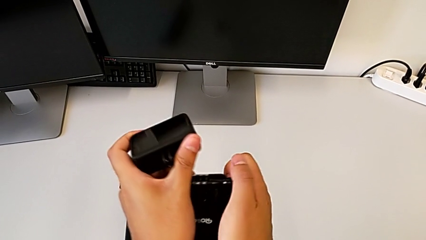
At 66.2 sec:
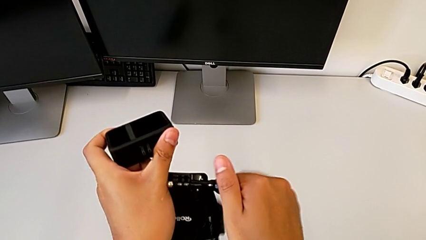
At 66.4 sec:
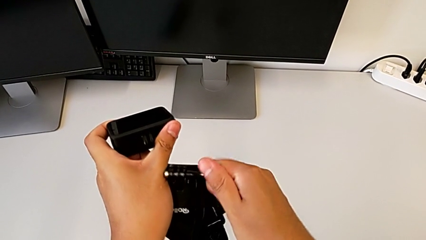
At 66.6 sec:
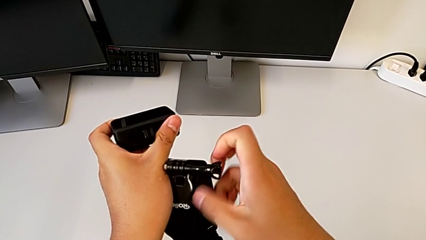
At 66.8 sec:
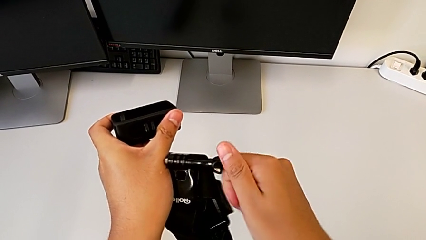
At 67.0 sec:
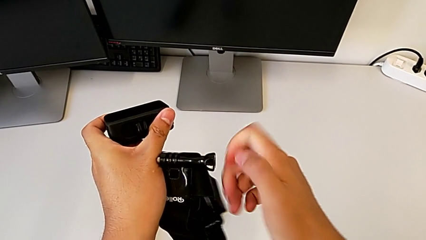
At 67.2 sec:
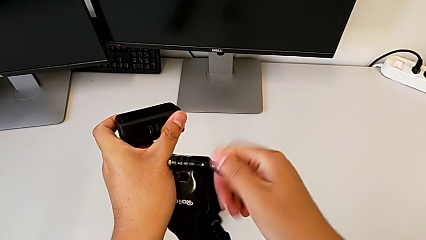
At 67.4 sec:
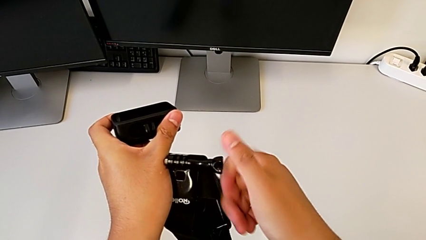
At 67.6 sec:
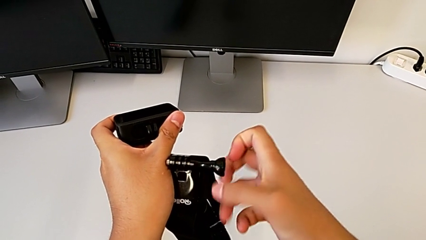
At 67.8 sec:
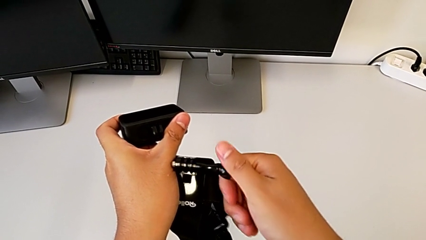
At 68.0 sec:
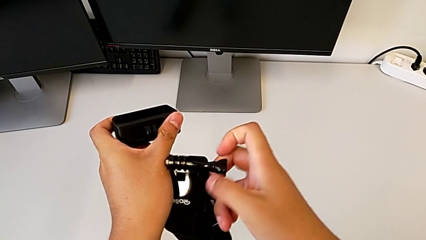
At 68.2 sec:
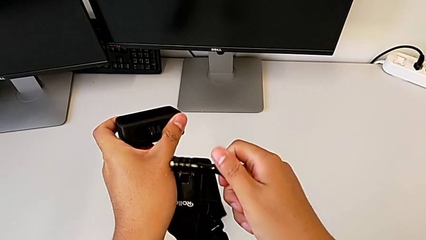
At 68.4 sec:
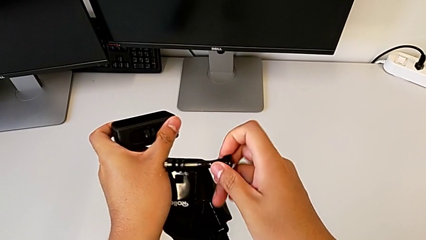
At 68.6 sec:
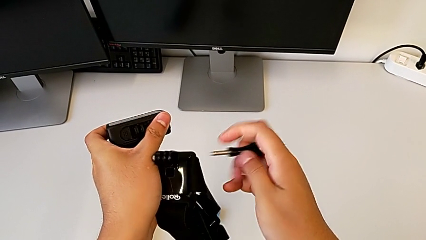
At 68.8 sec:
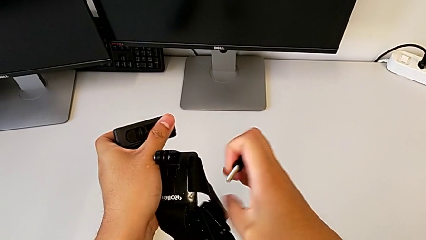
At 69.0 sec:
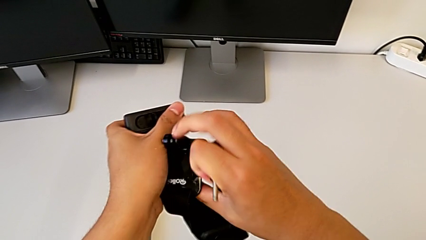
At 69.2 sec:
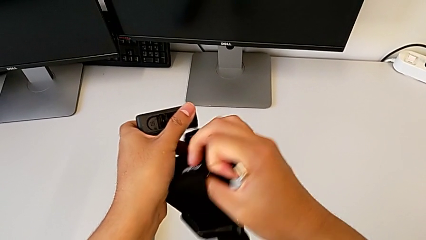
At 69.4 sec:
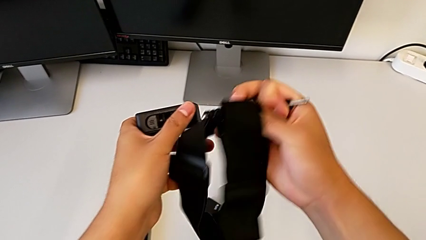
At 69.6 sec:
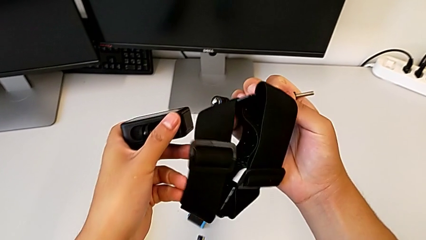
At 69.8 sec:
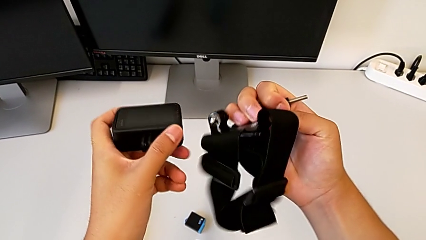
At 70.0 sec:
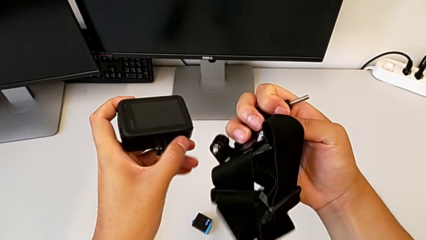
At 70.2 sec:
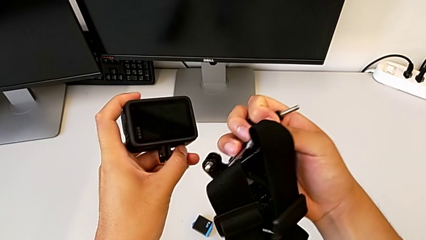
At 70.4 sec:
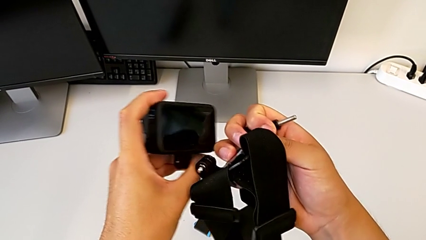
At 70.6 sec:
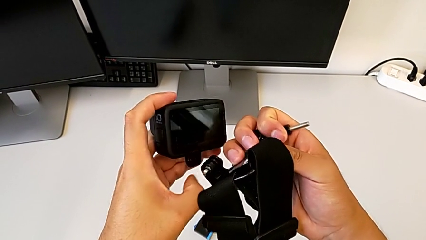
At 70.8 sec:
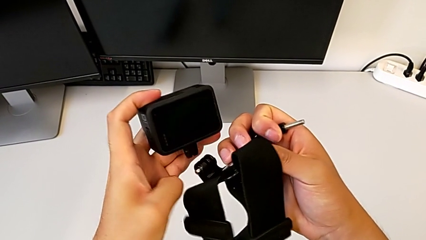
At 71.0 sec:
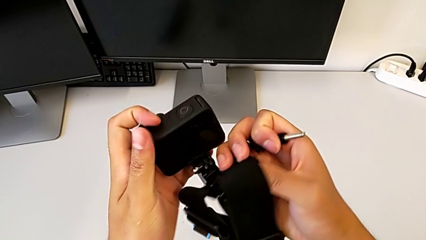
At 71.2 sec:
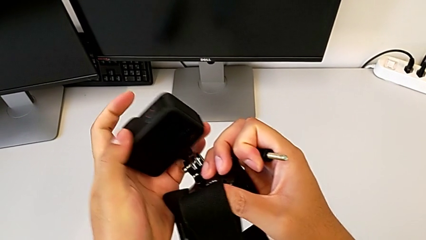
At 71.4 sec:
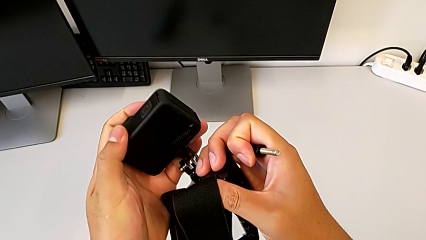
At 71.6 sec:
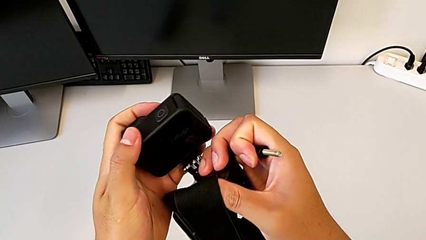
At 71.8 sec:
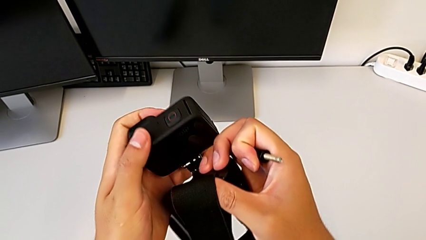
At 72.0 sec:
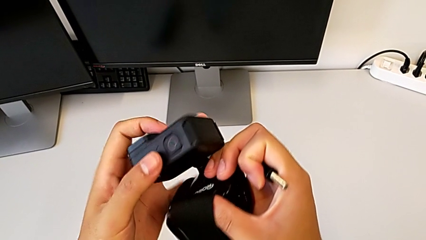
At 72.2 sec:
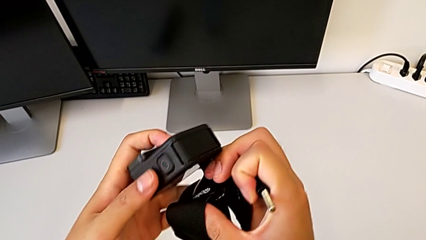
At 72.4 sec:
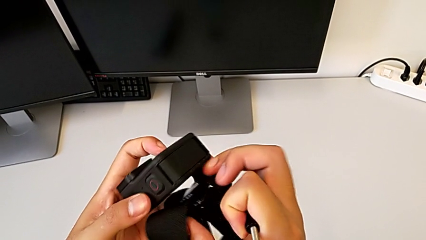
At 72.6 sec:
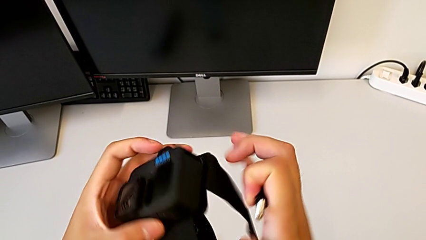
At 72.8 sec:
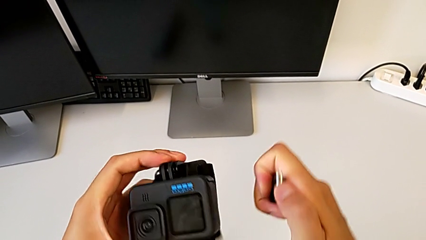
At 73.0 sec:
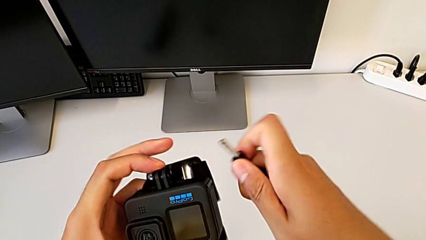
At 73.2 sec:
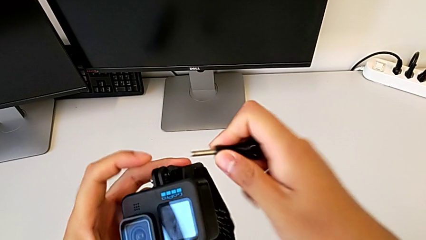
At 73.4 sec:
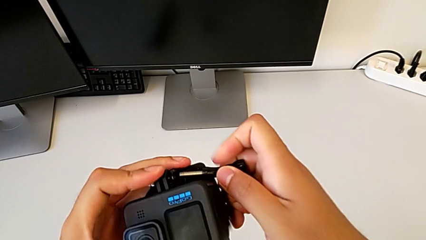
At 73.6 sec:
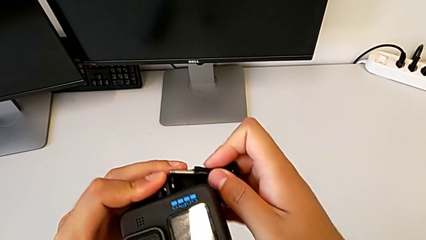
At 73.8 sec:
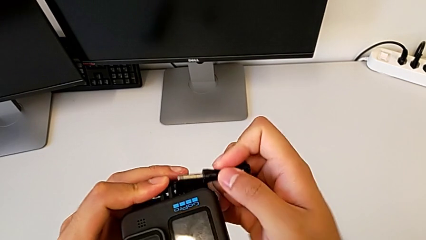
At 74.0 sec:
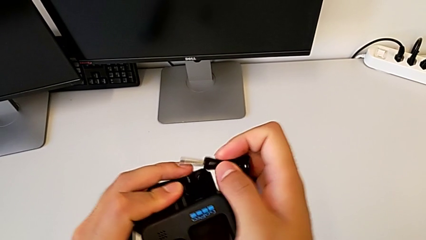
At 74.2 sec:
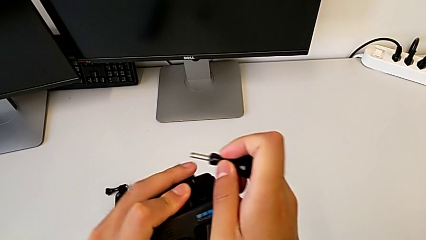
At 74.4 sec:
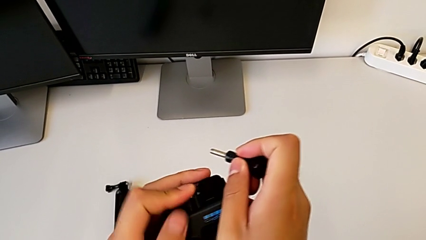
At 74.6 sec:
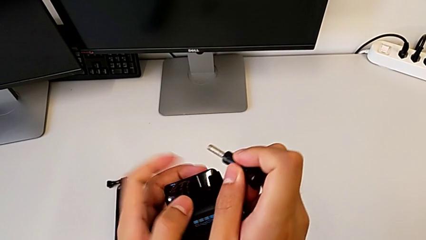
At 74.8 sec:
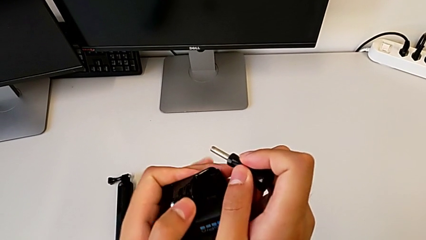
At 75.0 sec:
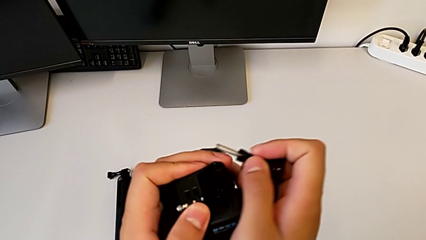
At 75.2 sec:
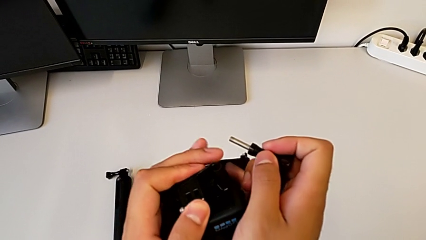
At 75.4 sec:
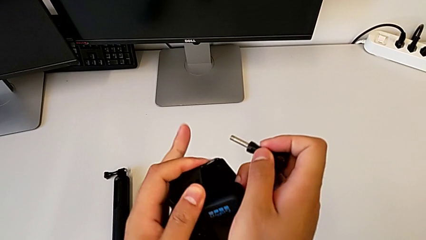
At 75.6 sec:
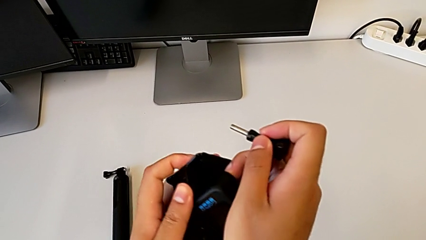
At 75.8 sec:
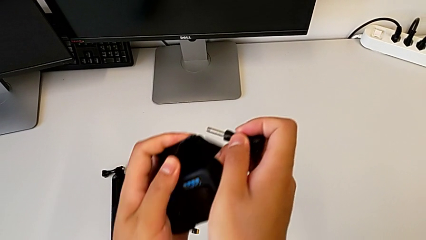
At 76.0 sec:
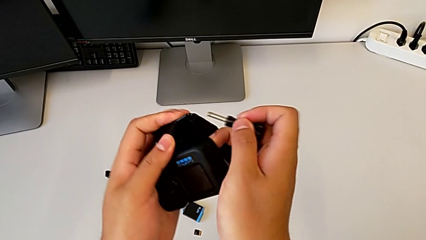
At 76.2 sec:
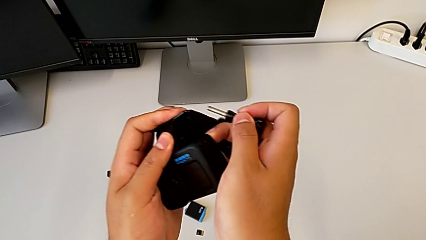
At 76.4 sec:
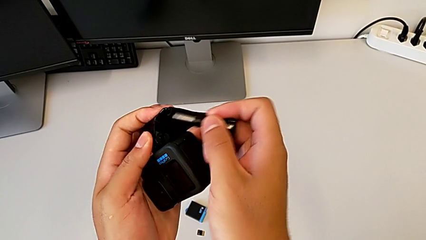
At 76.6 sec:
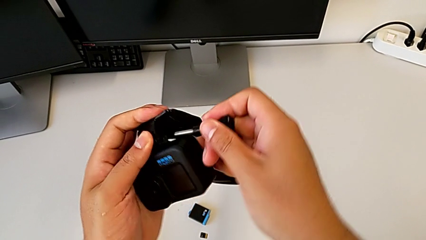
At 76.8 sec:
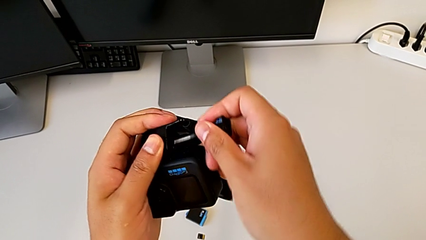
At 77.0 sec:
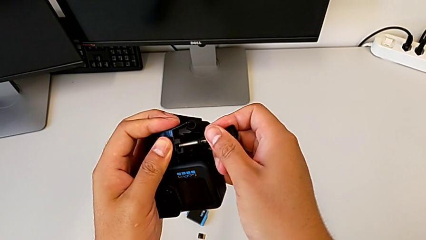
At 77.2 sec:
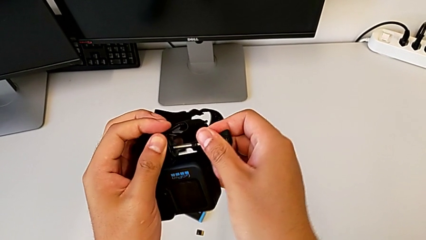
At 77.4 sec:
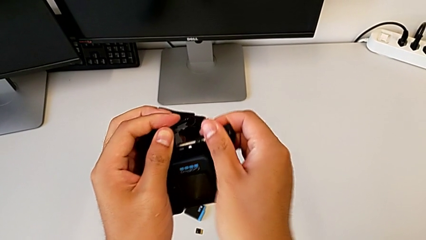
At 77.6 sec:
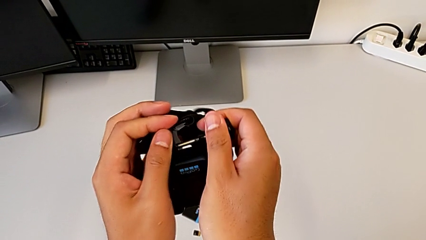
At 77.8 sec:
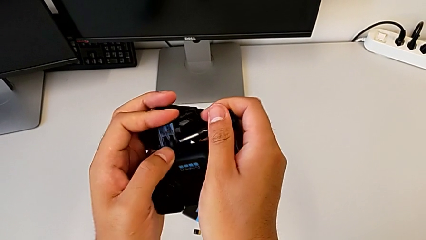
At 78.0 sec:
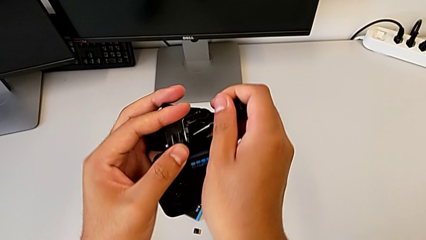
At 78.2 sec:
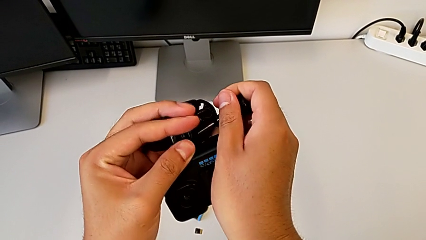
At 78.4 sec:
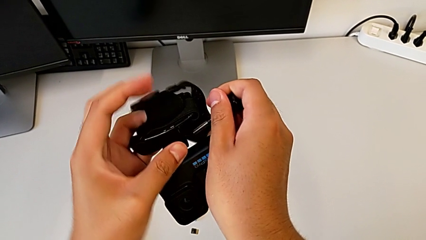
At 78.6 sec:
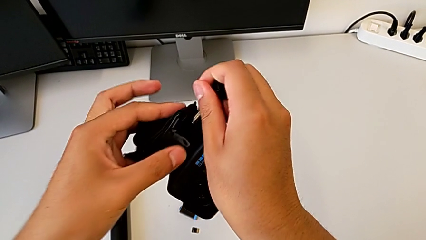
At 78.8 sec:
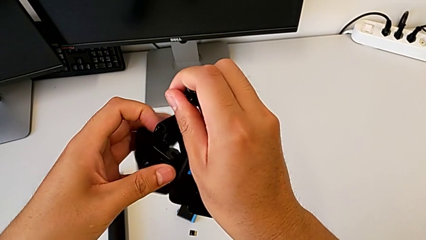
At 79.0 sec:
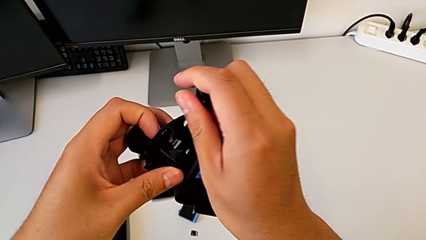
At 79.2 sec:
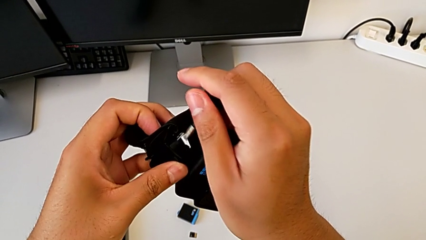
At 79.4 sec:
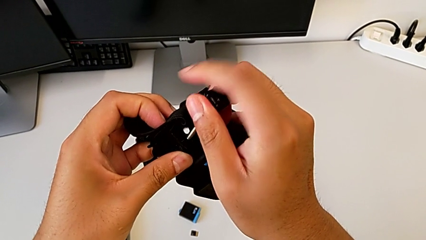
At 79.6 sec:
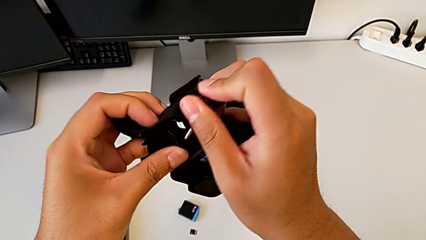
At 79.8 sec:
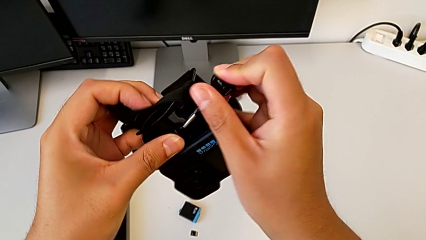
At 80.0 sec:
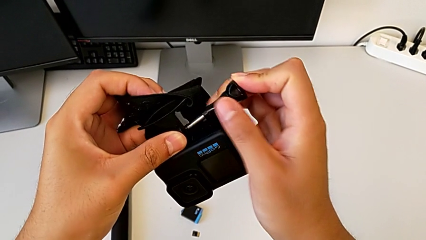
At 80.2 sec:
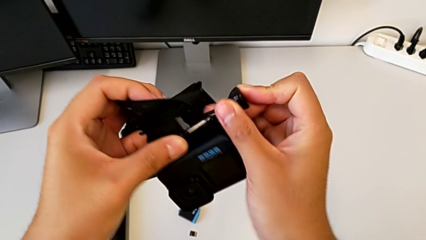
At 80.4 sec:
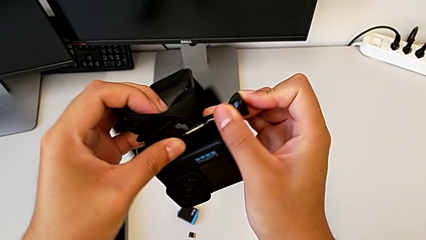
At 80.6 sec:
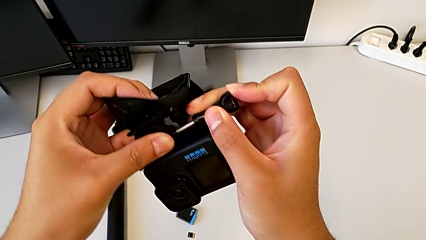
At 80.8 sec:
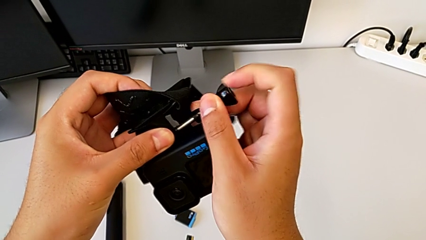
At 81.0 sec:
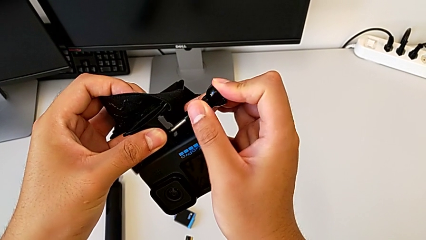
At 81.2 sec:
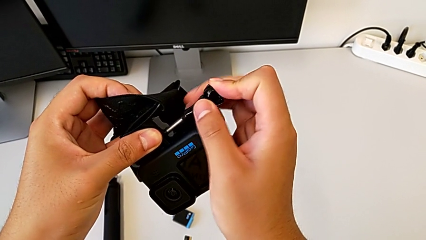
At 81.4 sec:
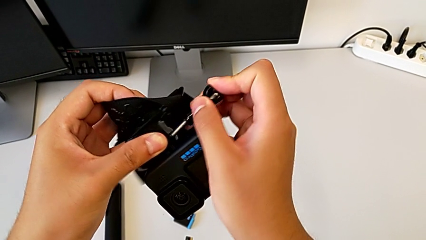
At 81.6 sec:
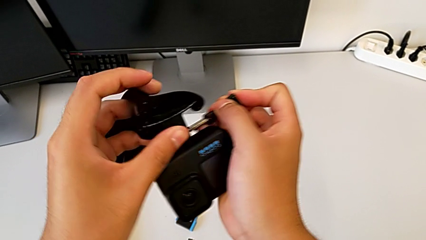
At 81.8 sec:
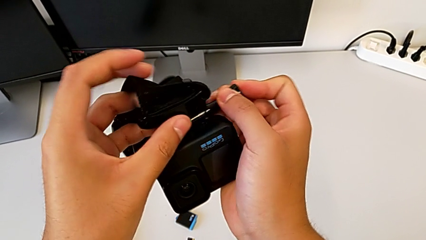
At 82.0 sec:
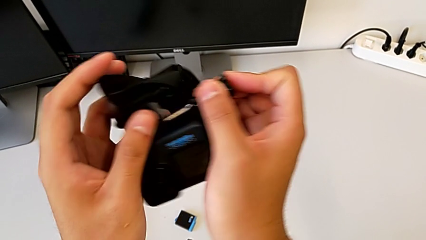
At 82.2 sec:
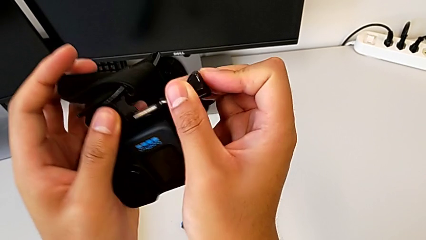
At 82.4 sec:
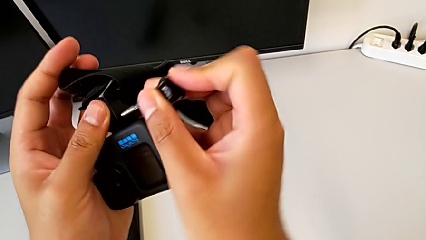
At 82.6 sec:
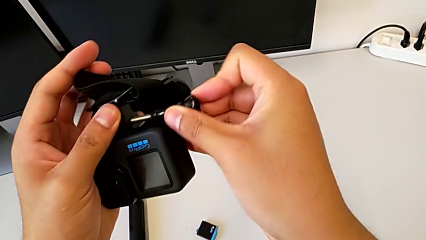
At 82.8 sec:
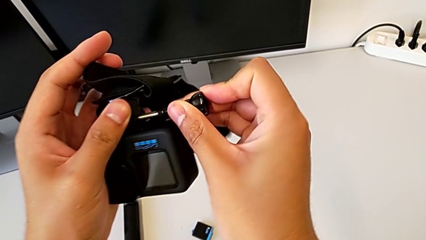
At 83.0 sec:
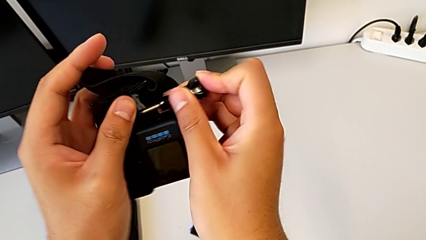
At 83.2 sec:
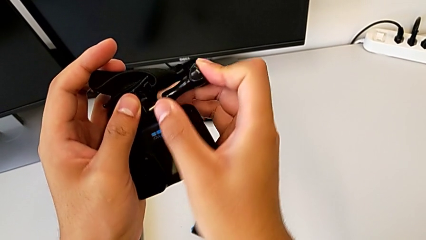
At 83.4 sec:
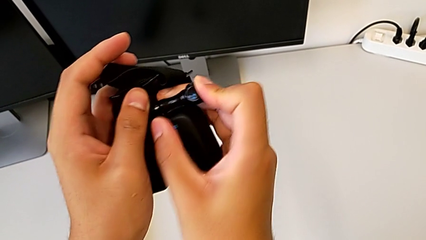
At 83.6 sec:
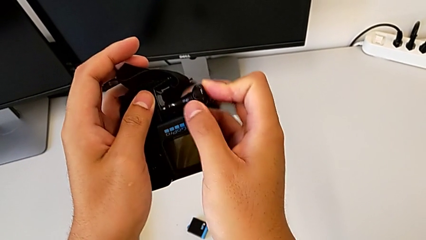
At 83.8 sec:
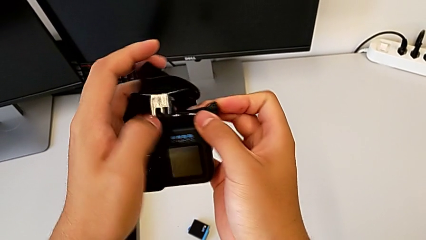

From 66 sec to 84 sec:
The camera wearer is mounting the strap on the GoPro. They unscrew the screw, align the strap, insert it, align the mounting peg, hold the strap and insert the screw.
